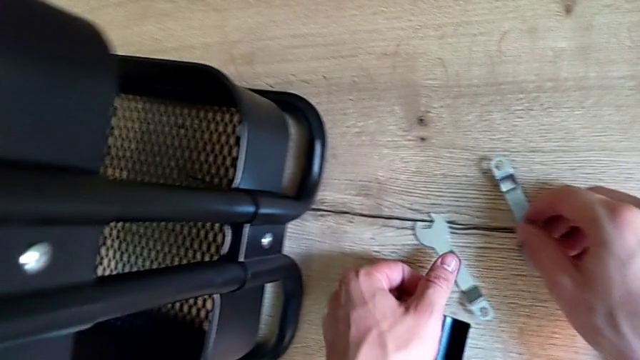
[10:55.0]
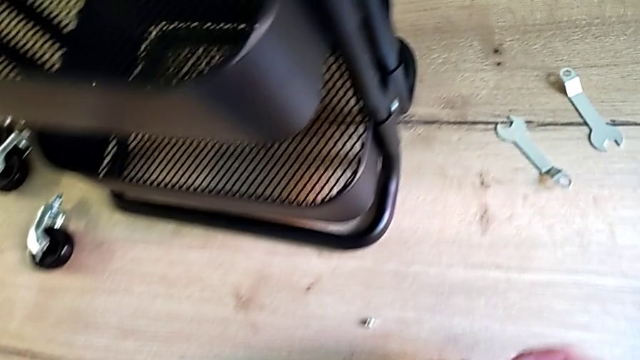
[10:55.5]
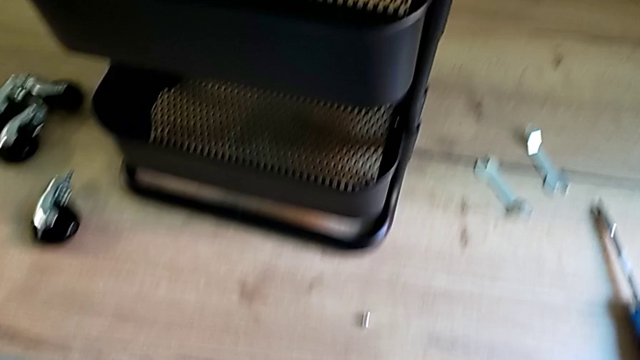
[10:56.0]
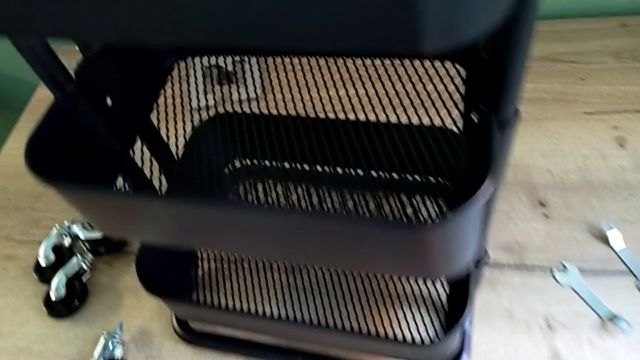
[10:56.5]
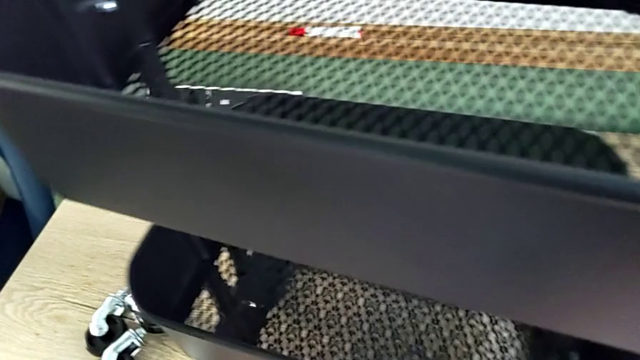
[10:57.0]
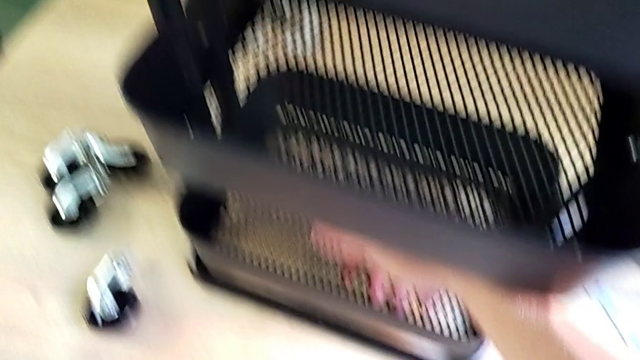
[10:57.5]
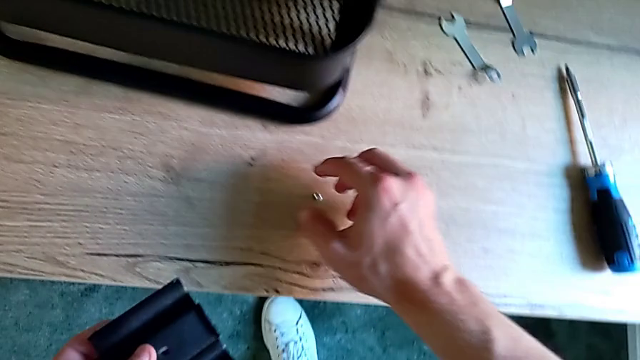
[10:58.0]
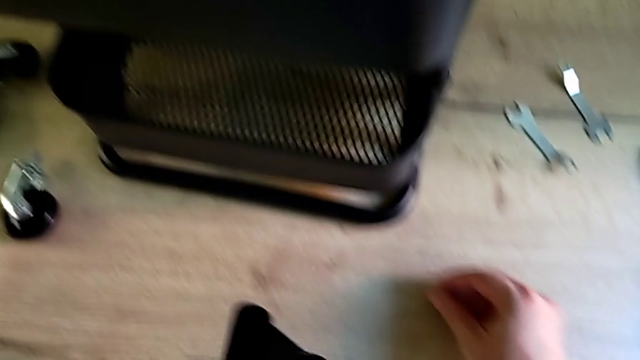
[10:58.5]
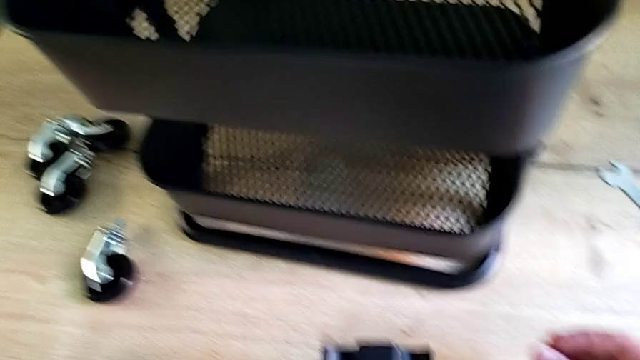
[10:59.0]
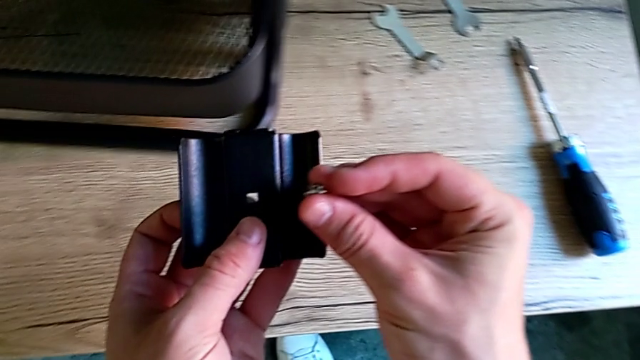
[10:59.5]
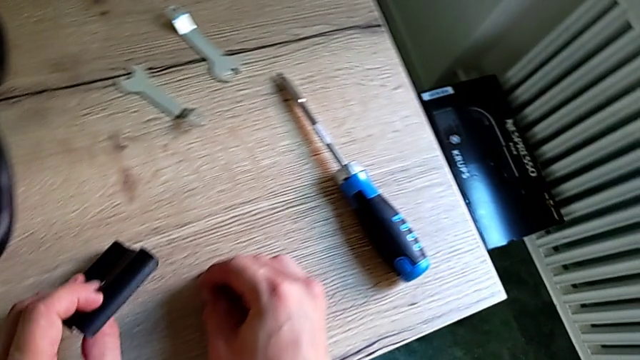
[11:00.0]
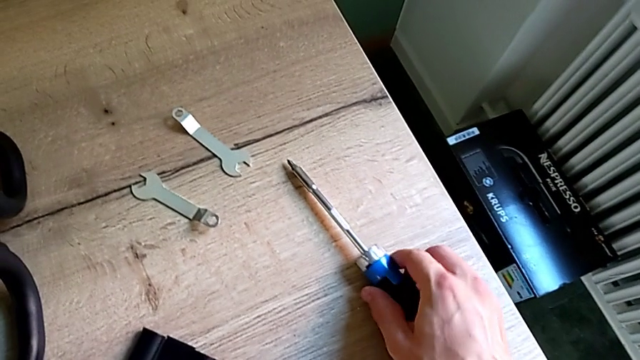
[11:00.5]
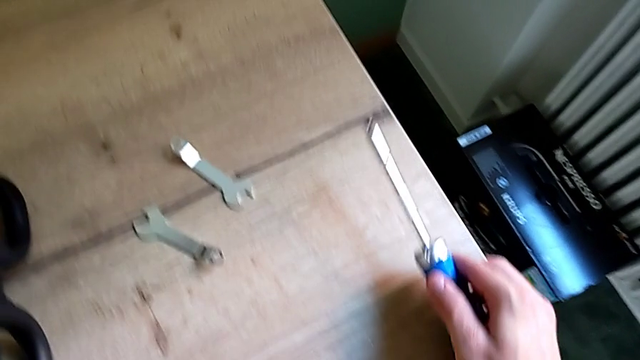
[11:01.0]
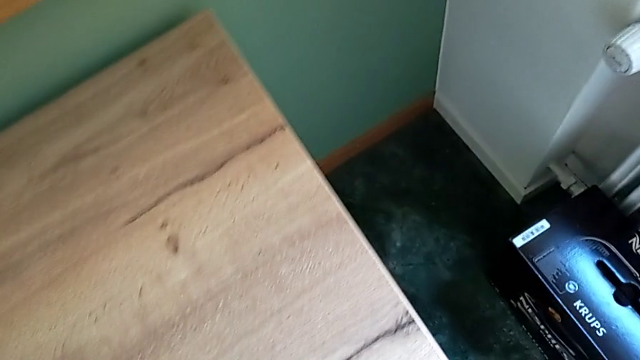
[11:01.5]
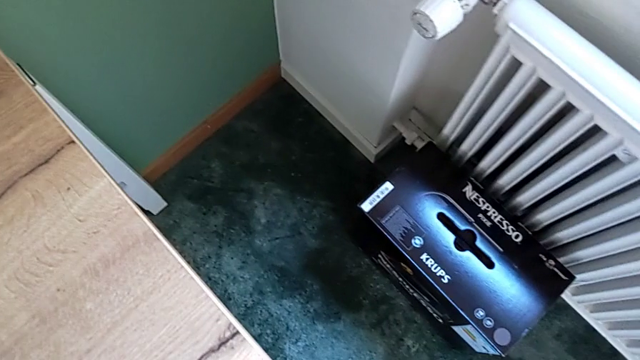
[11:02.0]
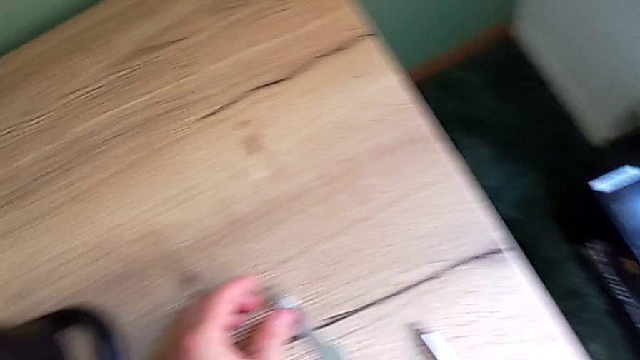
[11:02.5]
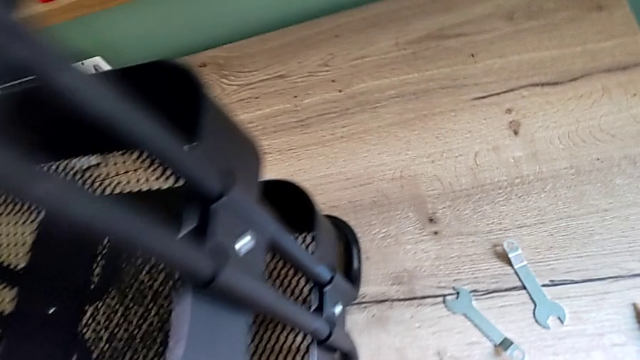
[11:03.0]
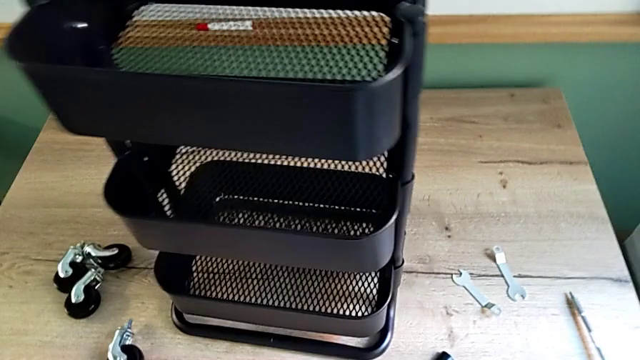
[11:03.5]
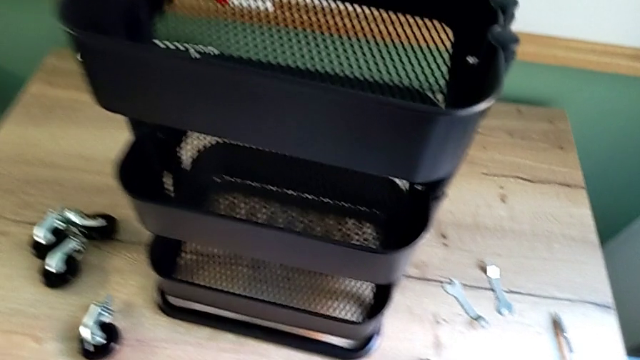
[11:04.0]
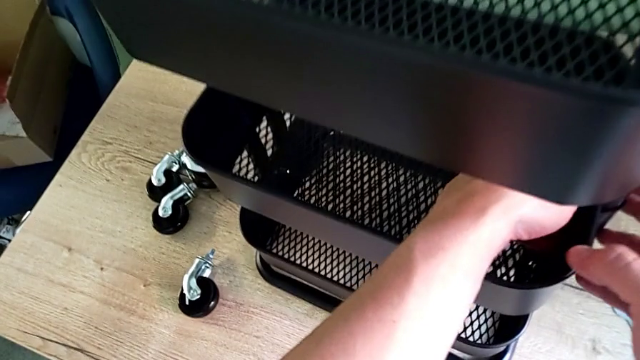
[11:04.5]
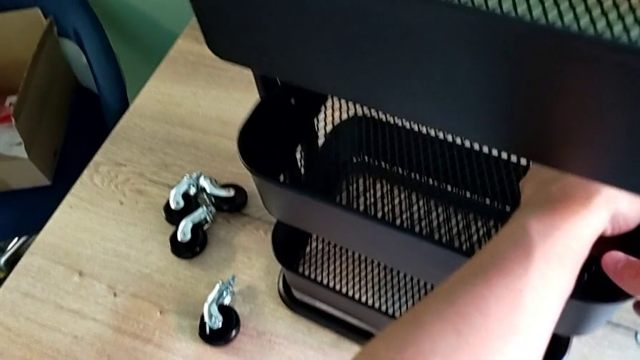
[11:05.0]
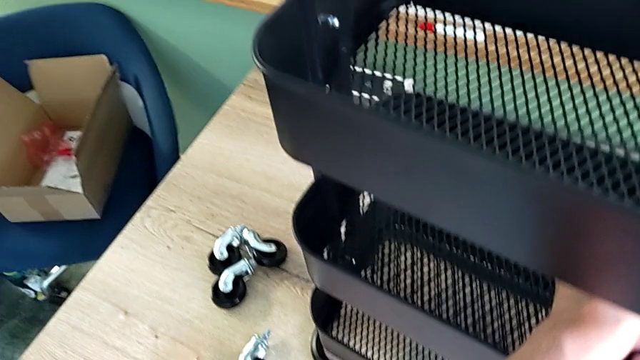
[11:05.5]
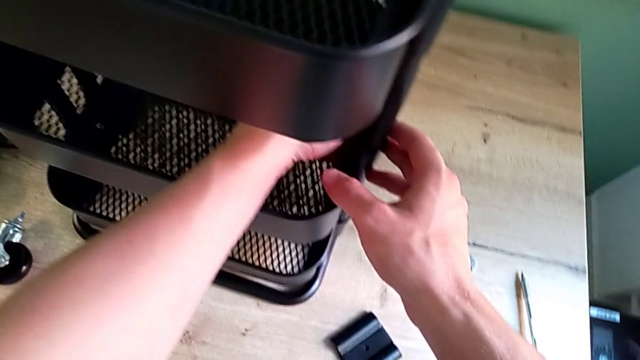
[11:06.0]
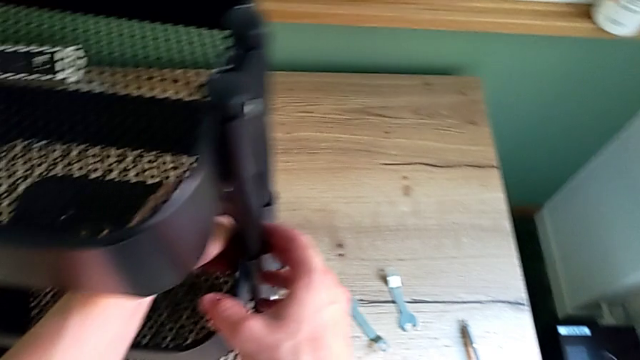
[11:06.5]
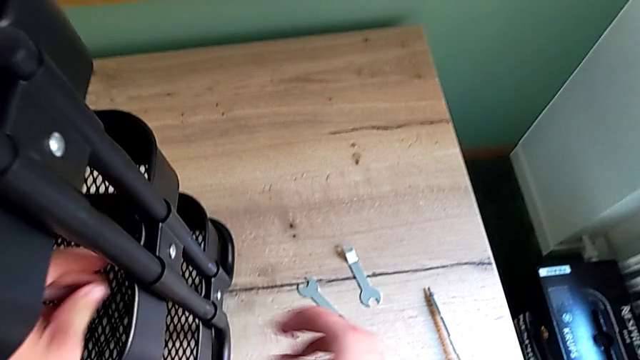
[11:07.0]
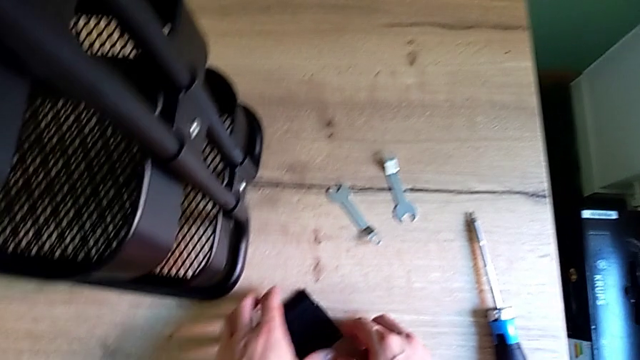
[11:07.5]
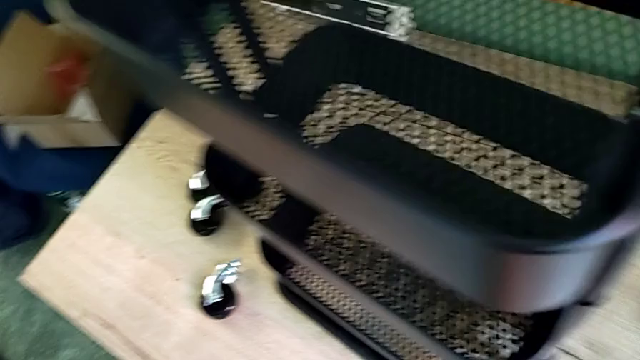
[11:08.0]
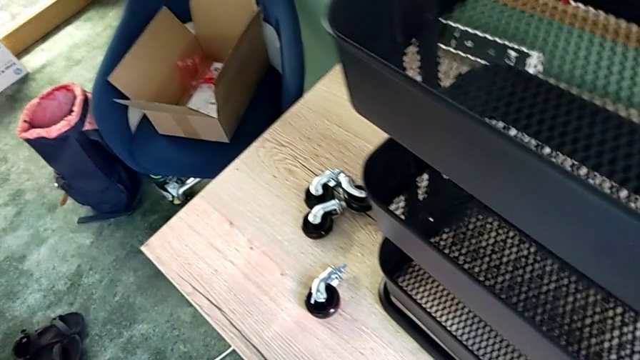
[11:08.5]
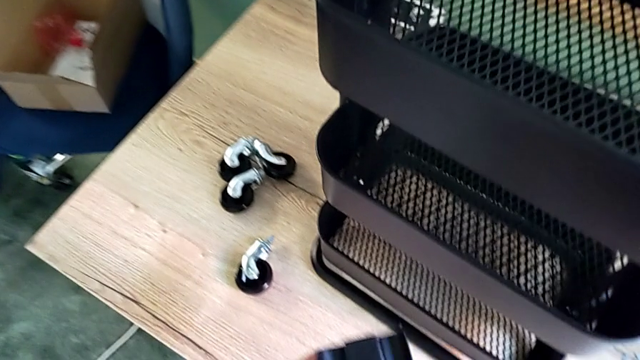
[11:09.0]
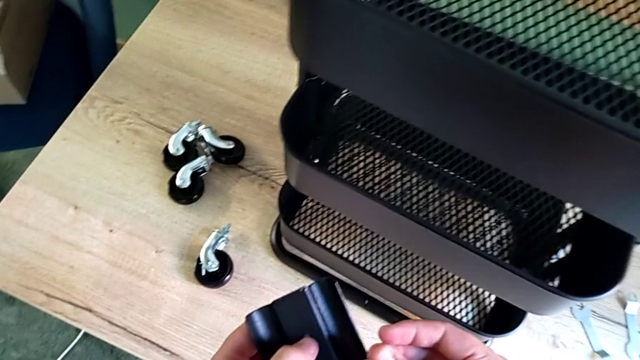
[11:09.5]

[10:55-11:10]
The camera wearer is screwing the bracket into the middle. They keep inspecting the screw.

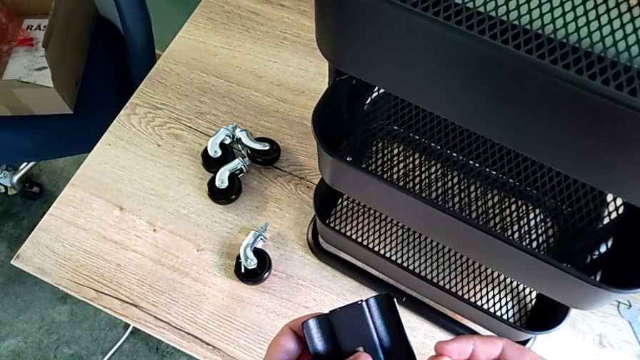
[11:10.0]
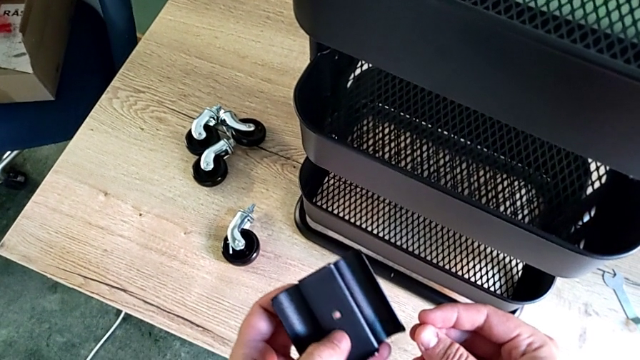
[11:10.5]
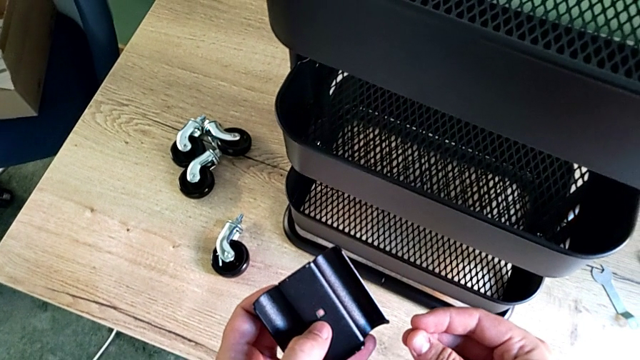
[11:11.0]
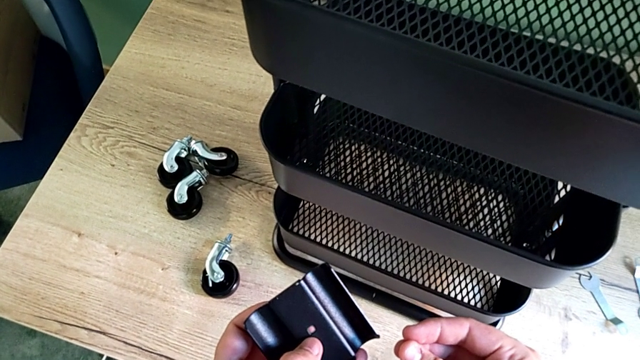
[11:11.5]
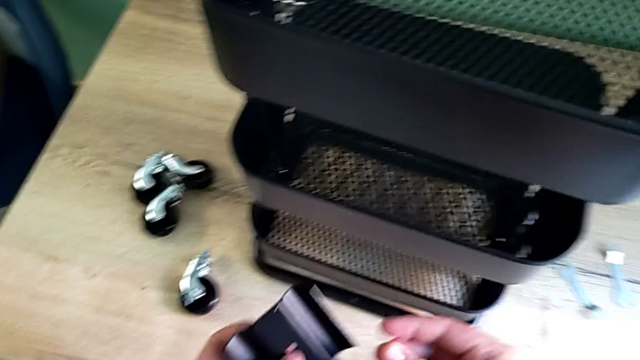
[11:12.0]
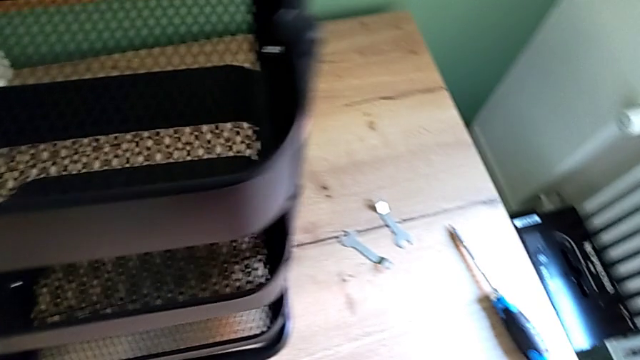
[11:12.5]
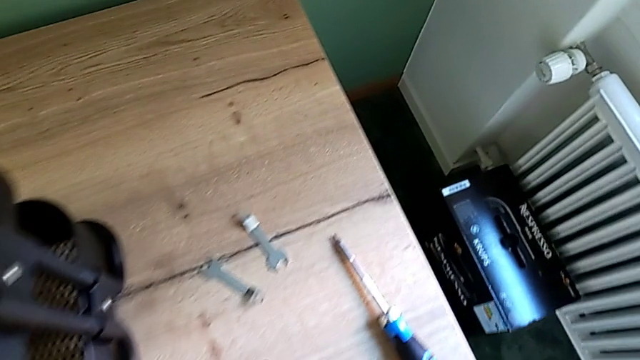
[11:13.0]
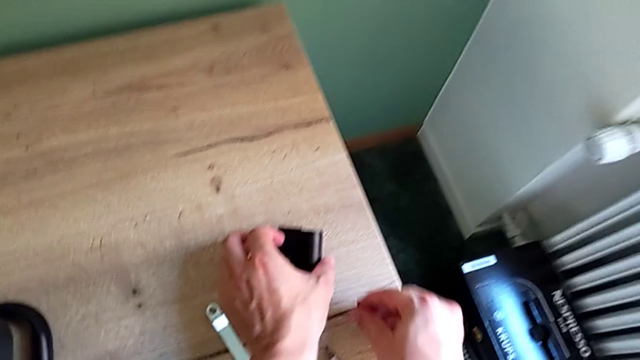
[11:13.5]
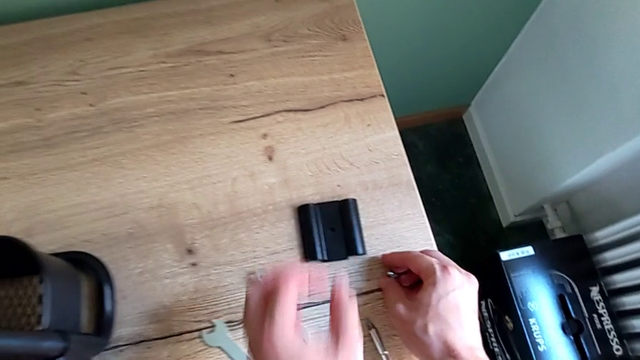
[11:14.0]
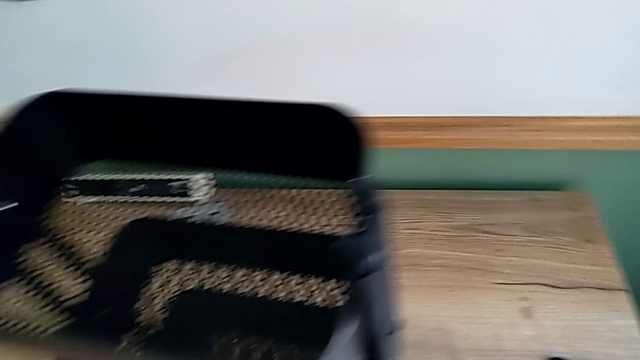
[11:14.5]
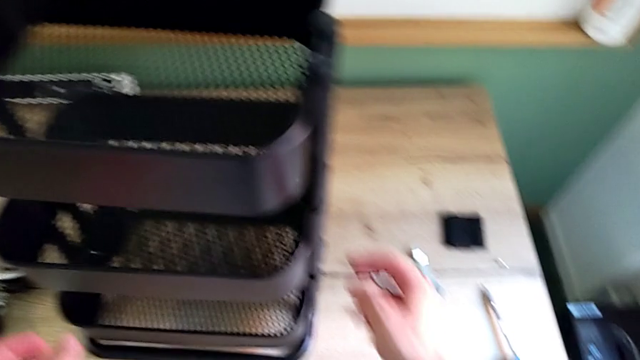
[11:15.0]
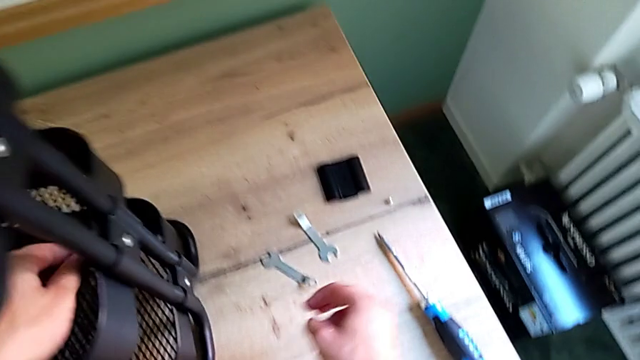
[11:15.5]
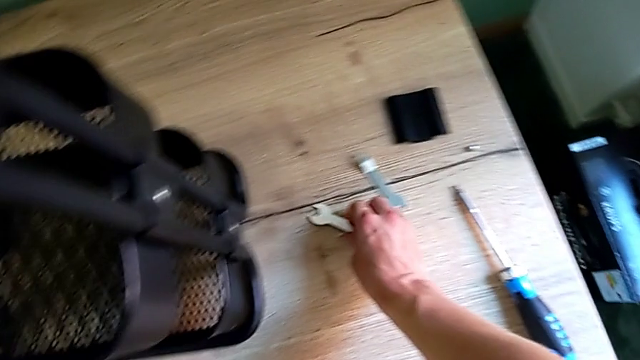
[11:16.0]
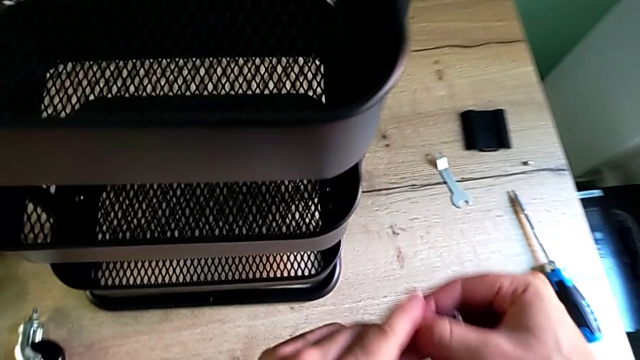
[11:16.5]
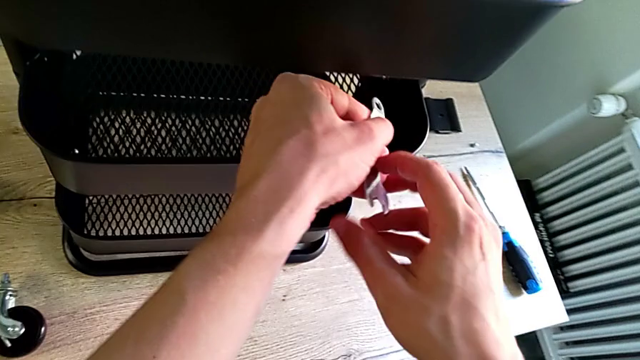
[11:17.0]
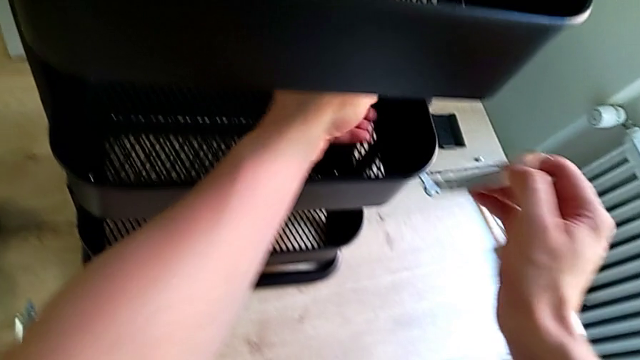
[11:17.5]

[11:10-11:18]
The camera wearer is screwing the bracket into the middle. They keep inspecting the screw and grab the spanner wrench.
